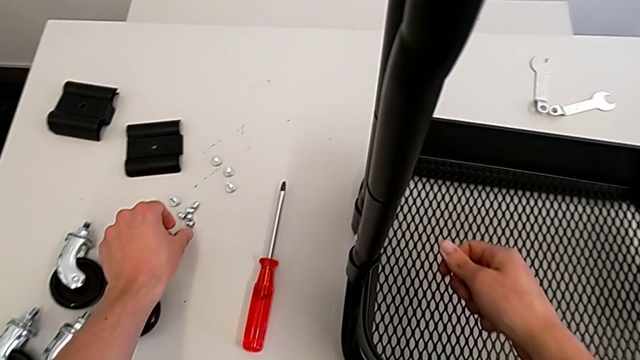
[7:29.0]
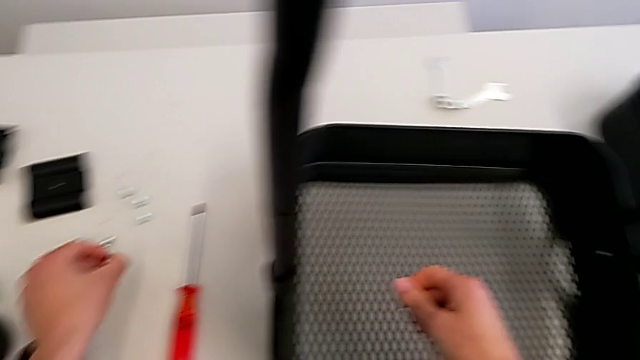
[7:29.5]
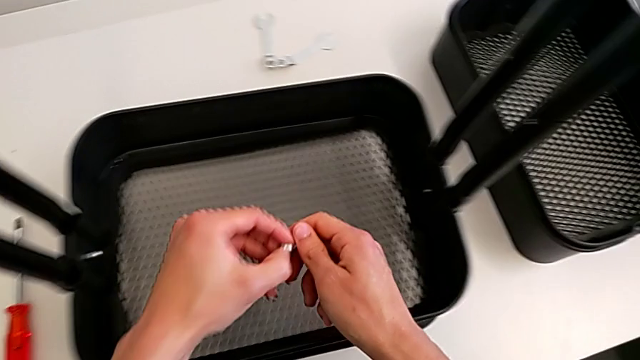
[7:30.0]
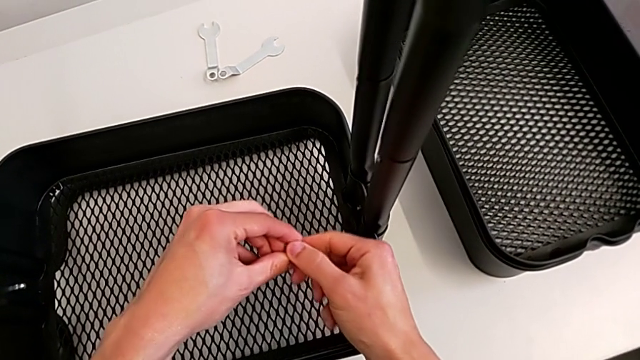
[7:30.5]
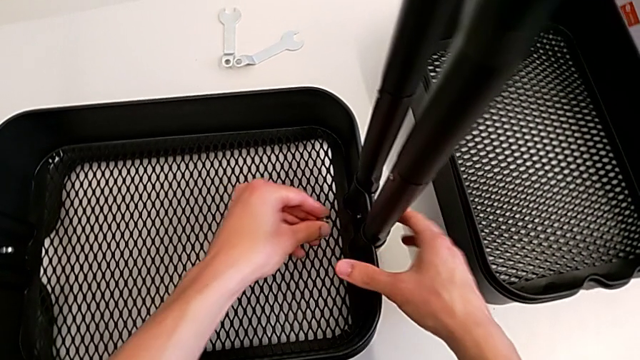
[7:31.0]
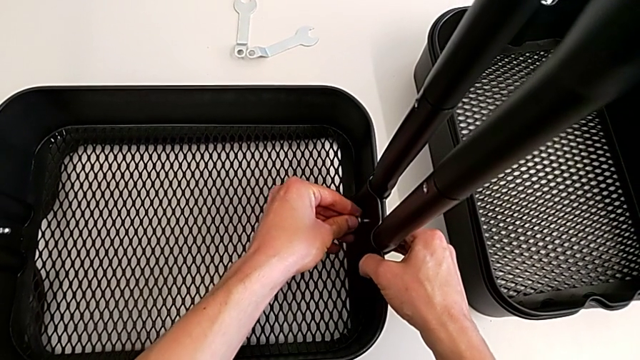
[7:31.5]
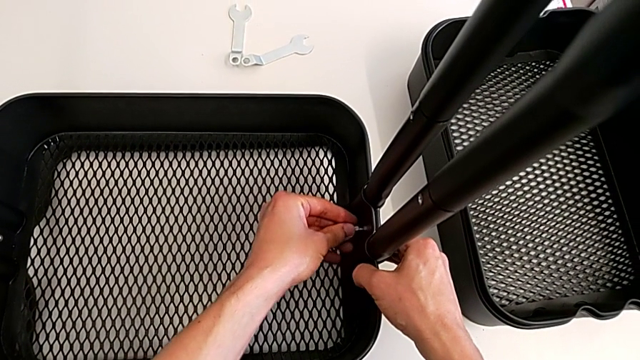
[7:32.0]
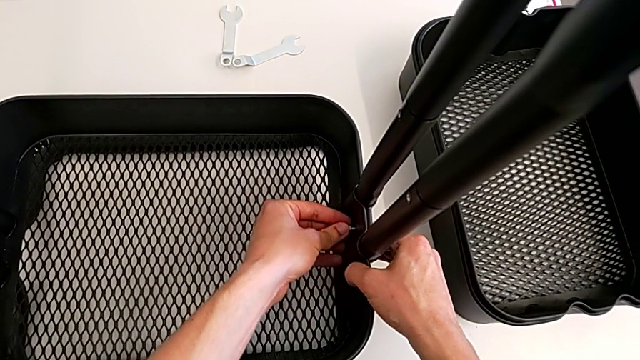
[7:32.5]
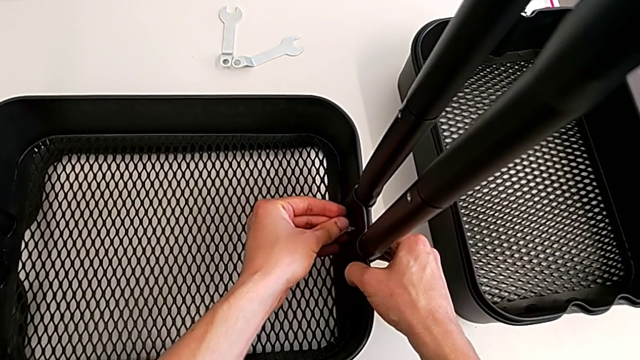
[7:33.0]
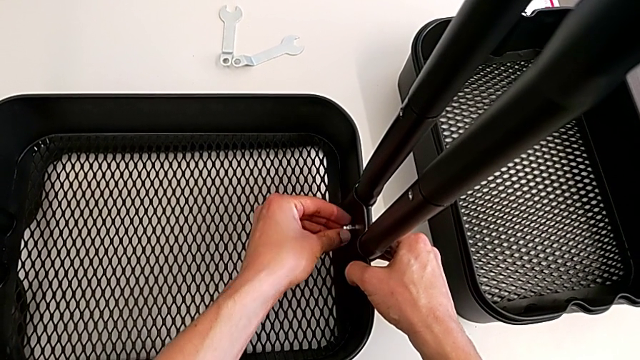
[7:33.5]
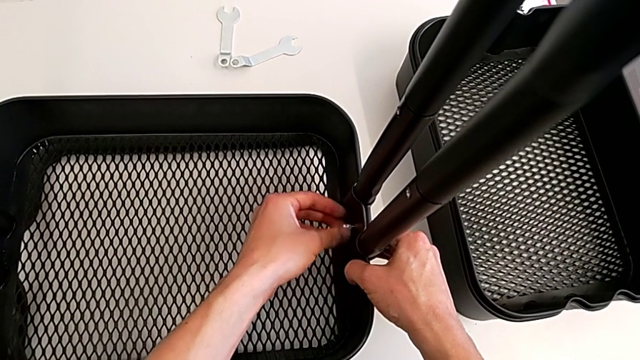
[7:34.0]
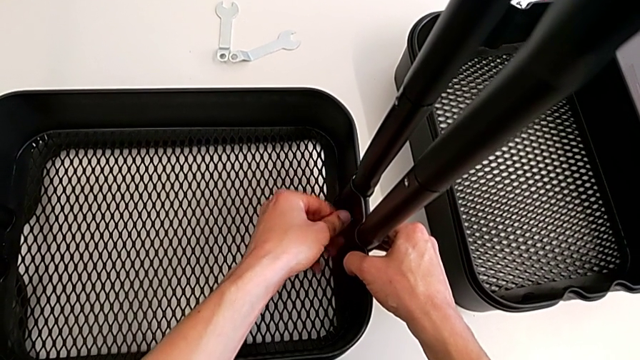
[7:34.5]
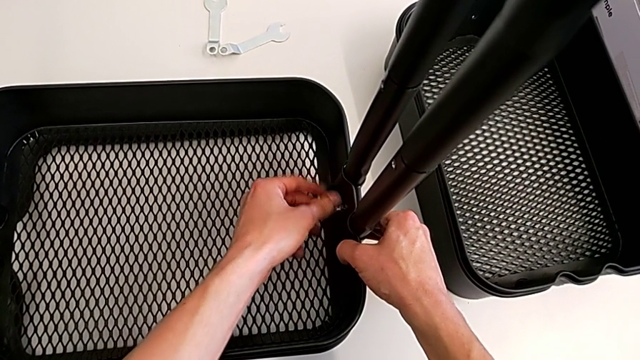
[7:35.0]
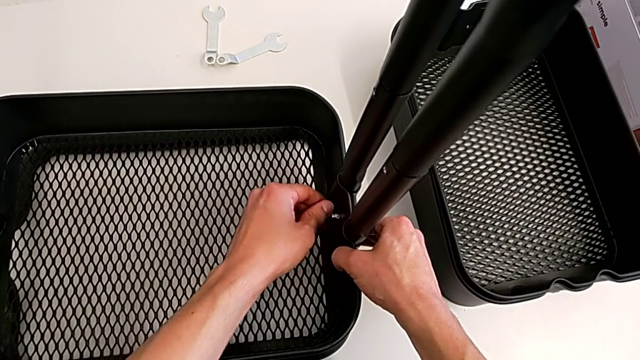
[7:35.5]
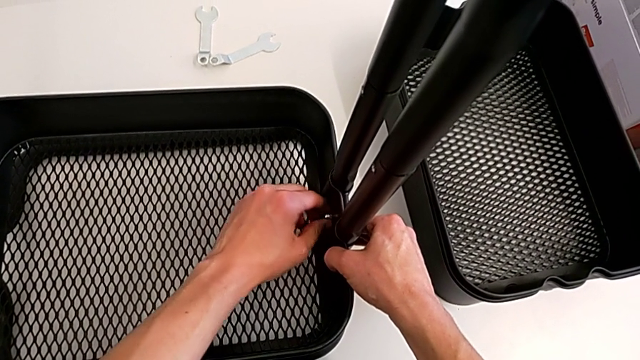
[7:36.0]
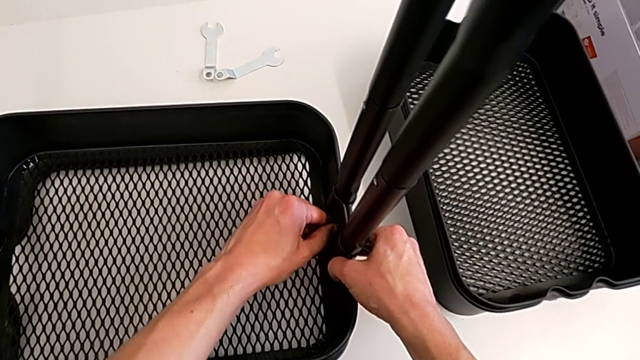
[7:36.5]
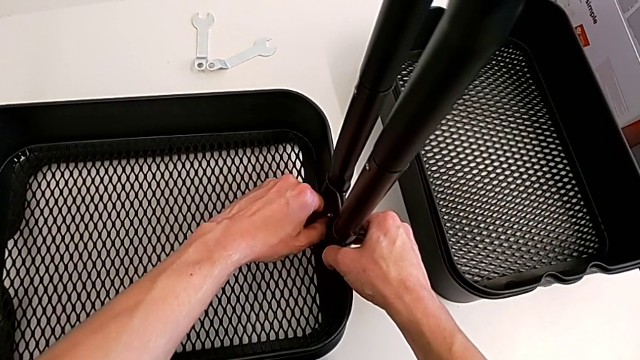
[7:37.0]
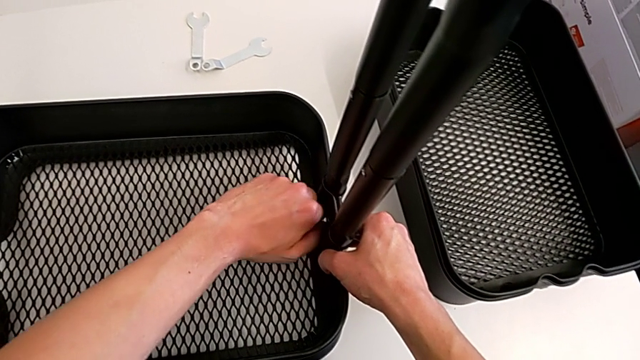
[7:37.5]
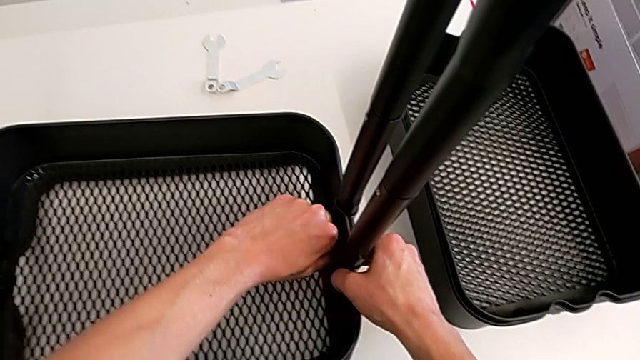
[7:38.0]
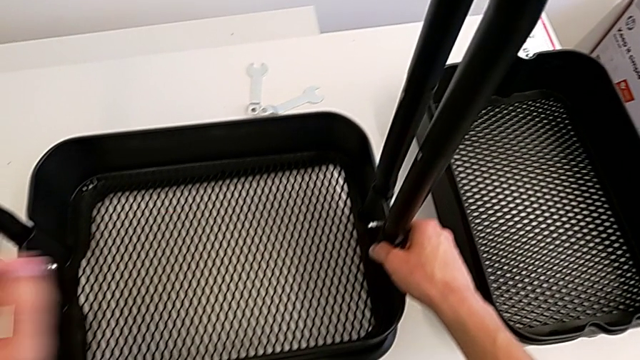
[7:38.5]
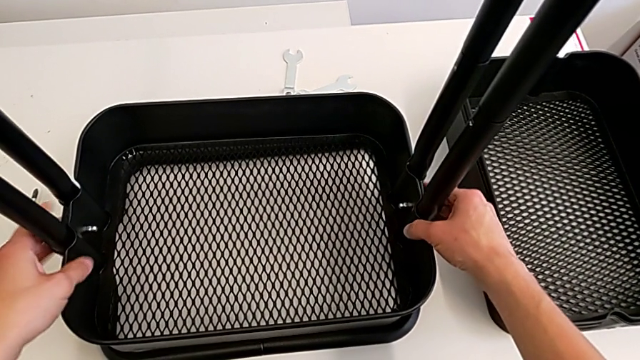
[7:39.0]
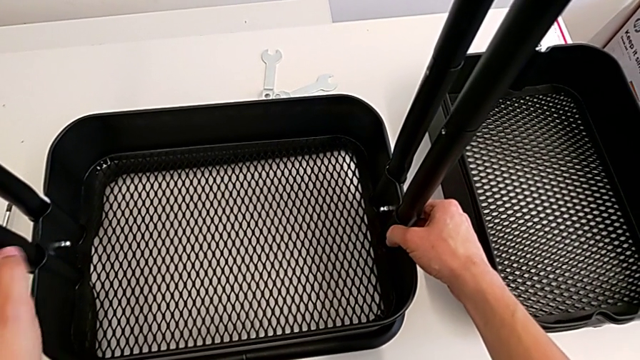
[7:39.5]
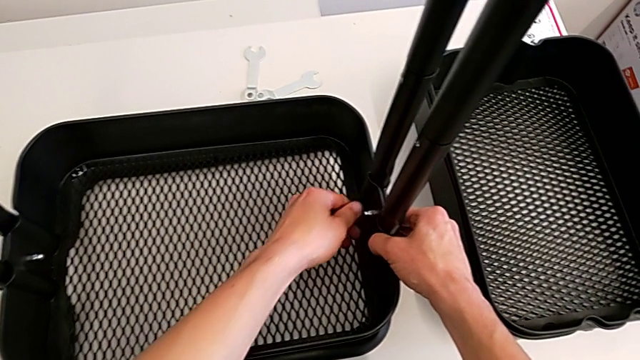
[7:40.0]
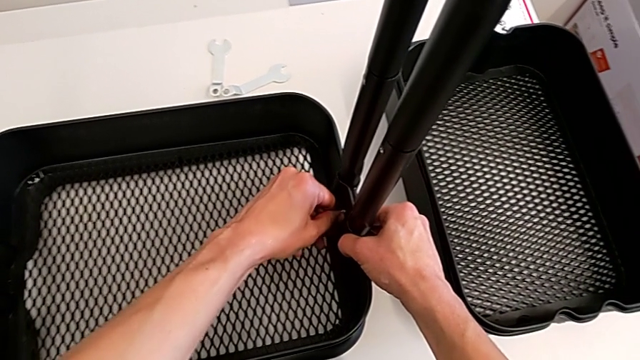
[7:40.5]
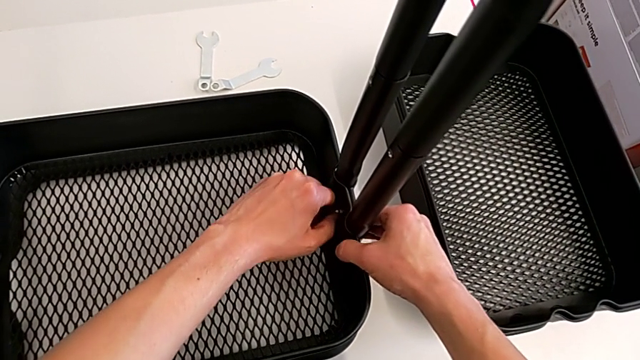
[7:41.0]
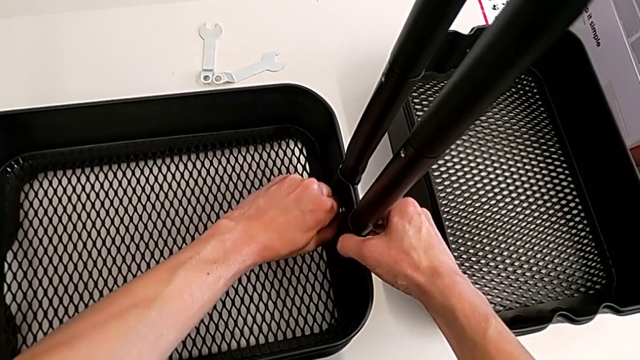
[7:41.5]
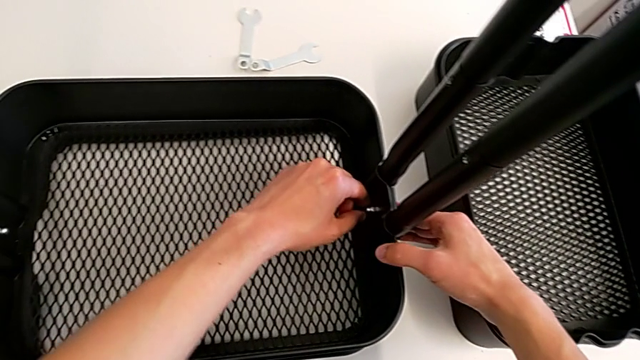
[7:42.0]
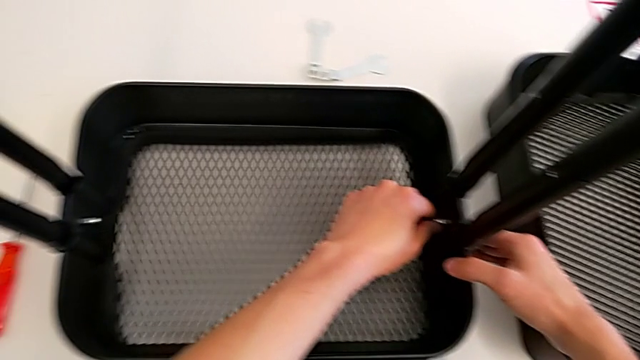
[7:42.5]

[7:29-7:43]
The camera wearer is assembling the bottom tray. They grab the bolt, insert it and screw the right bolt.

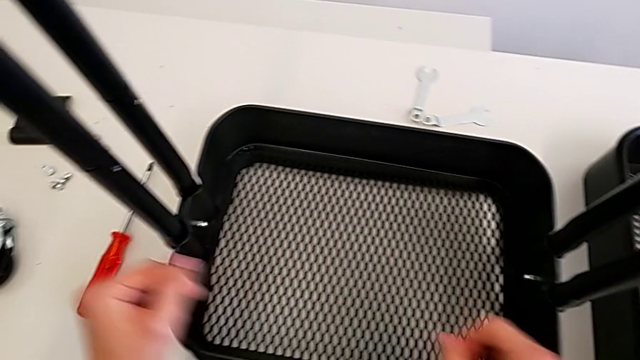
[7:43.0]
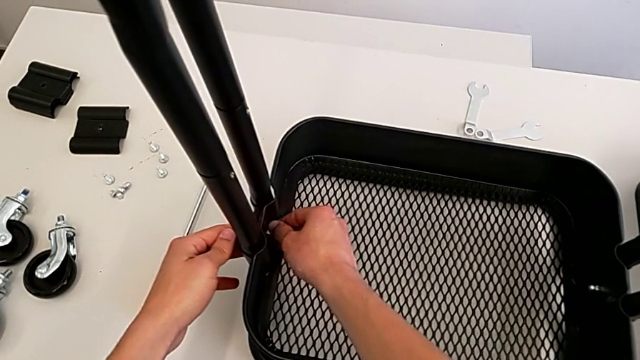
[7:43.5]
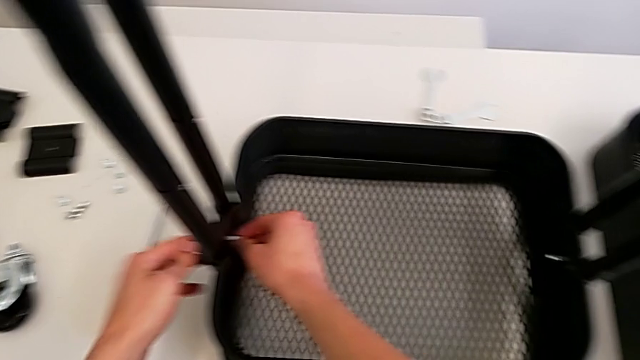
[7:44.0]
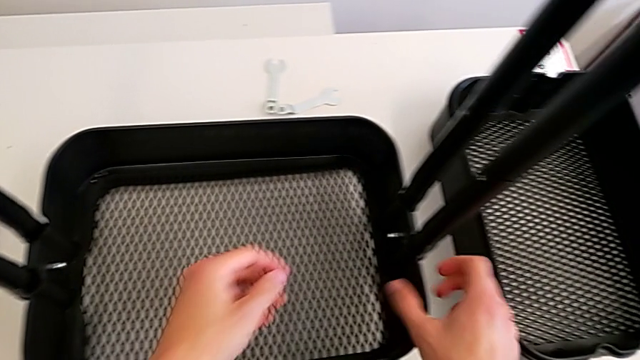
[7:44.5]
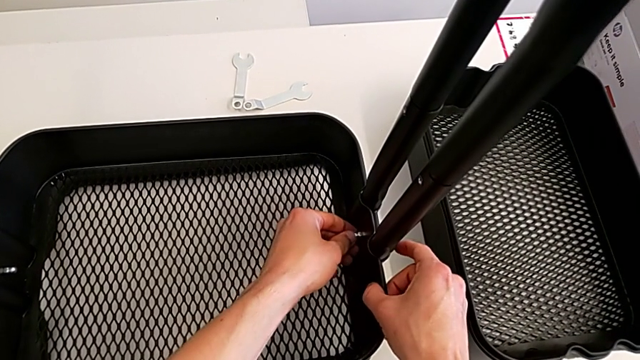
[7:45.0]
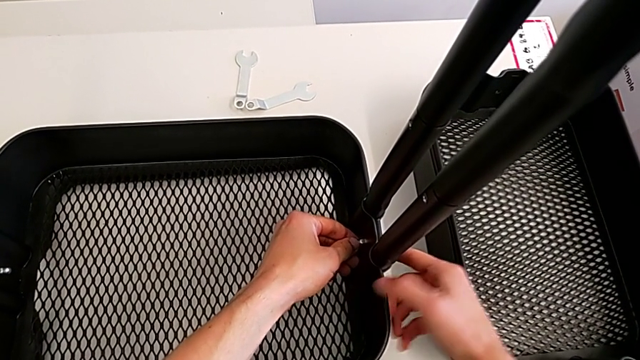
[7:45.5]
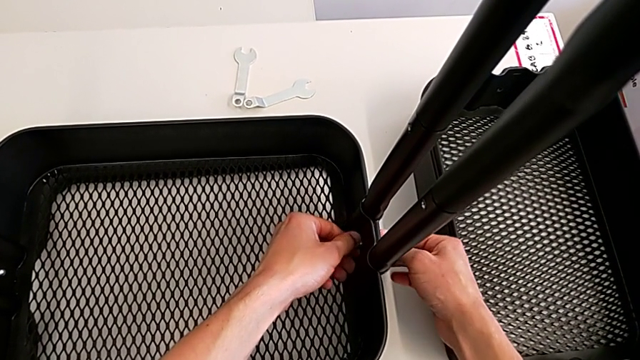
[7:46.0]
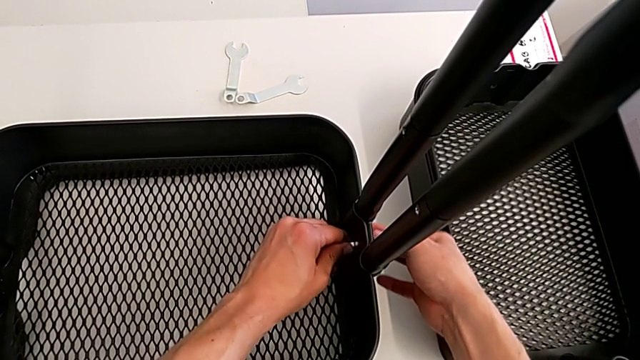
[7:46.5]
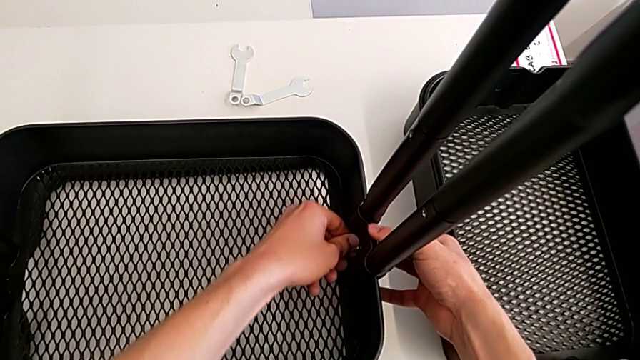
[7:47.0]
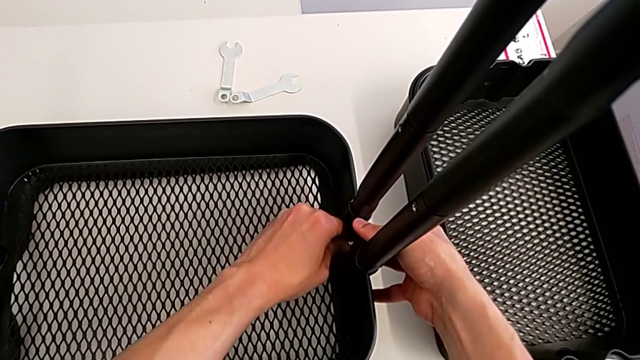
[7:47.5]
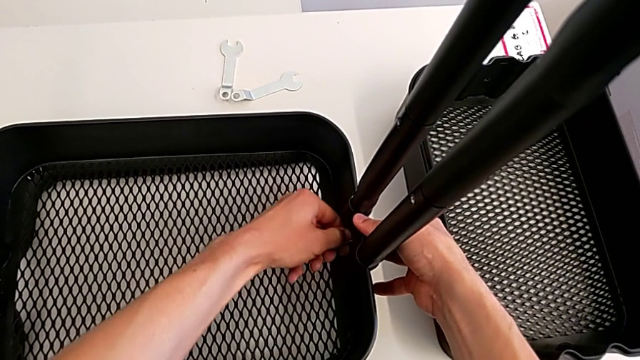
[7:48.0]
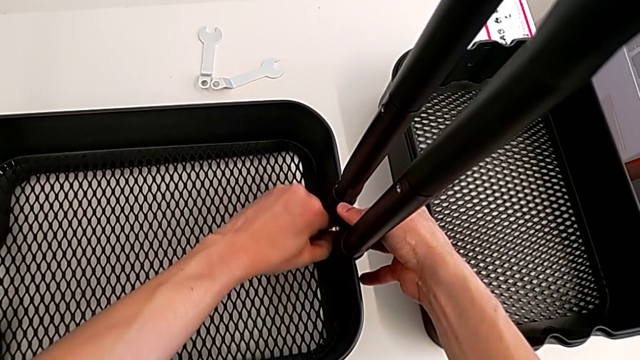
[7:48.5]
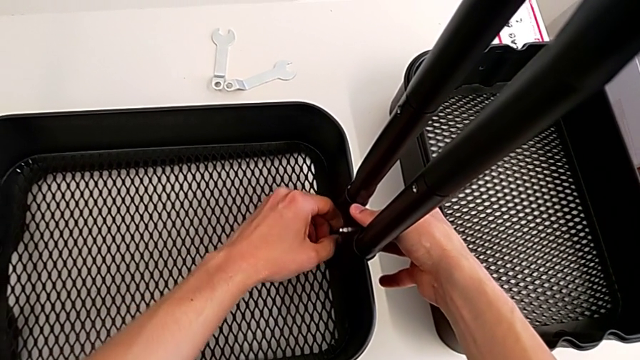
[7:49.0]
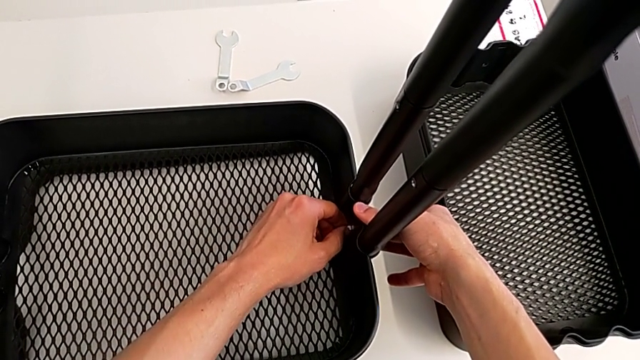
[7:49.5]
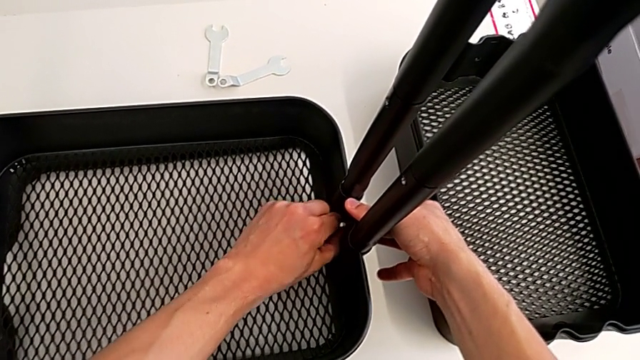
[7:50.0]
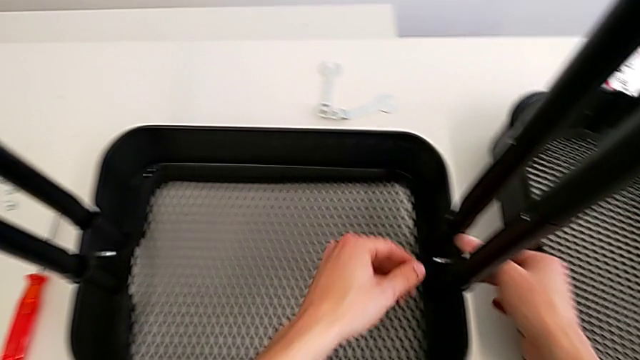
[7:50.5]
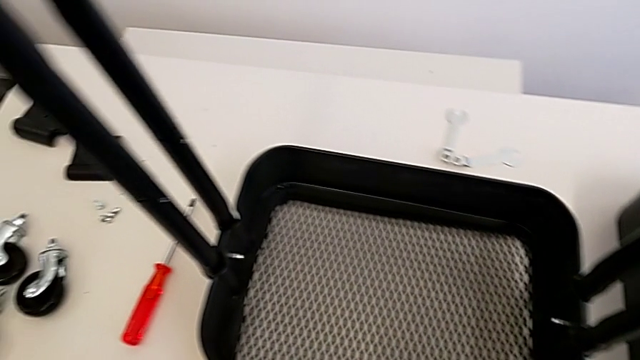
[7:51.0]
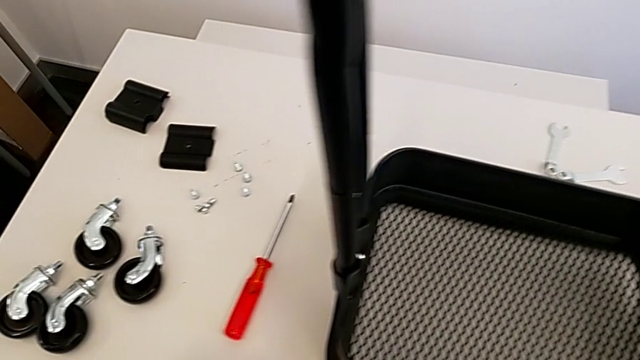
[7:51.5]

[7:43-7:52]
The camera wearer is assembling the bottom tray. They wrongly screw the bolt.
